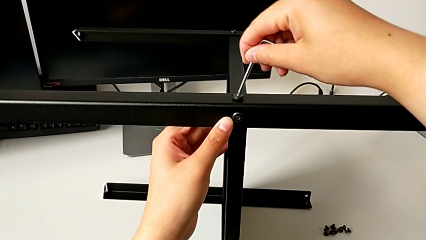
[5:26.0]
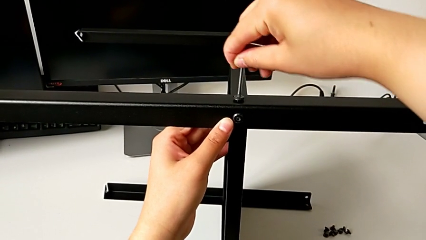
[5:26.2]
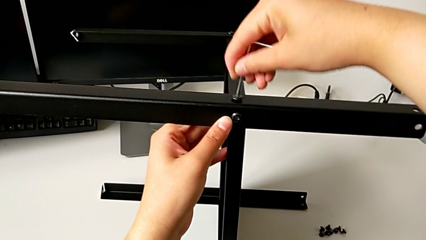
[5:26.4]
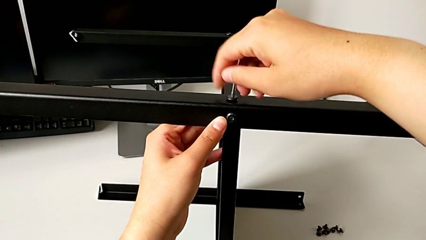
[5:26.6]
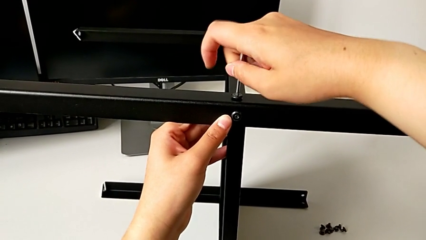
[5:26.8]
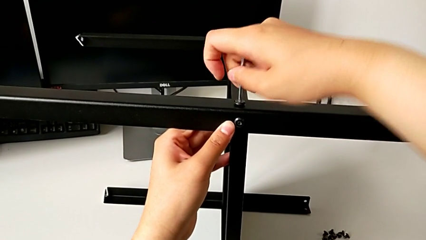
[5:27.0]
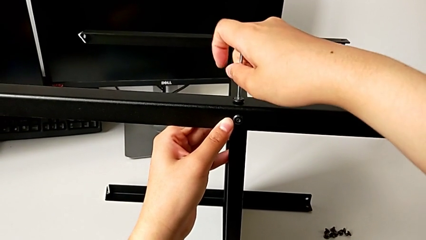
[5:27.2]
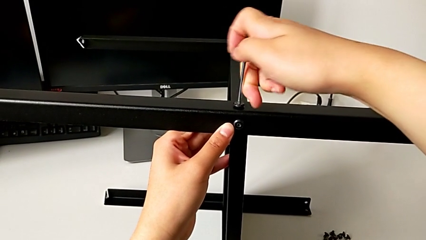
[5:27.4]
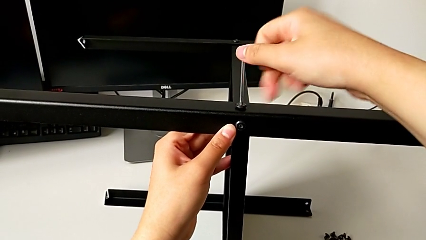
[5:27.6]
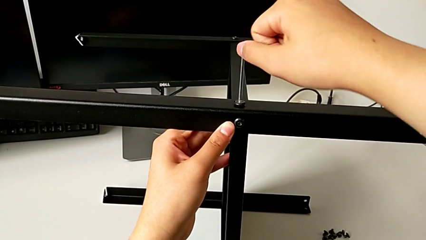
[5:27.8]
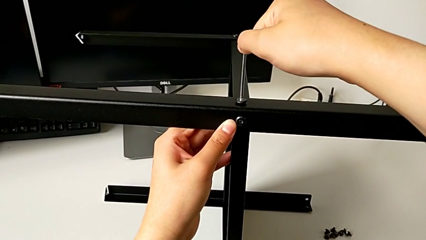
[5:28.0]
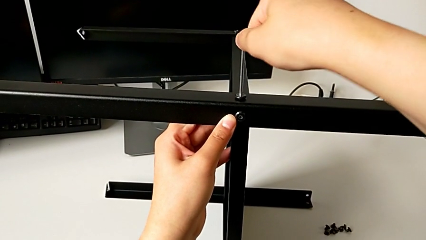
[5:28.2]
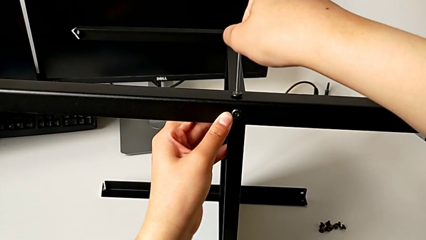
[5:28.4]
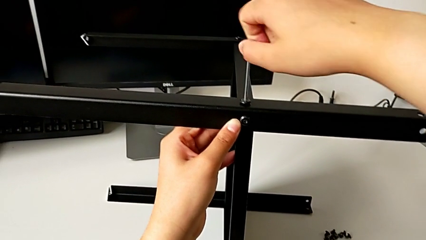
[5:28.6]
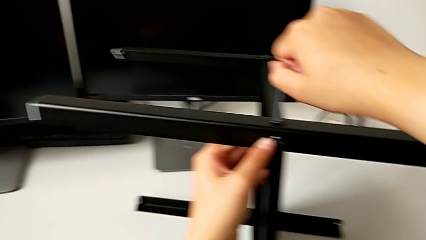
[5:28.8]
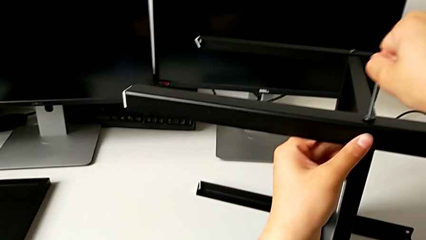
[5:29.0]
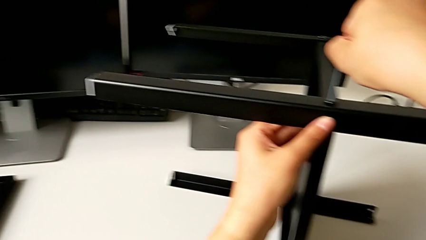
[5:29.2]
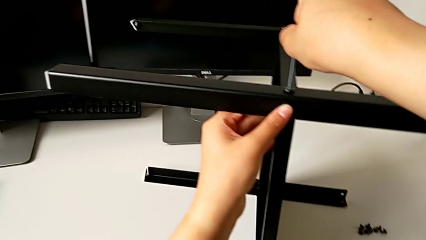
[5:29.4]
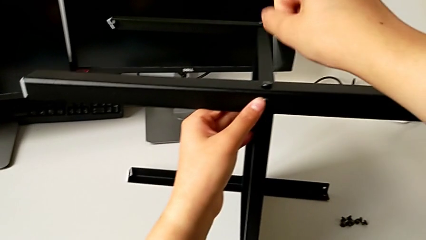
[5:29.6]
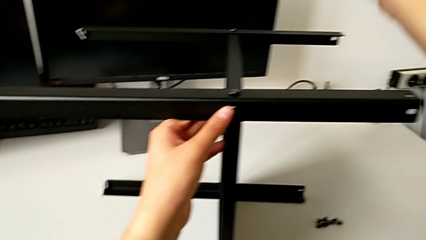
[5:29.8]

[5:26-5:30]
The camera wearer is screwing the fourth leg into the shelf. They insert the top Allen wrench, screw the top hex socket head and withdraw the Allen wrench.

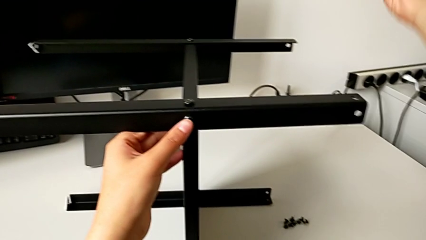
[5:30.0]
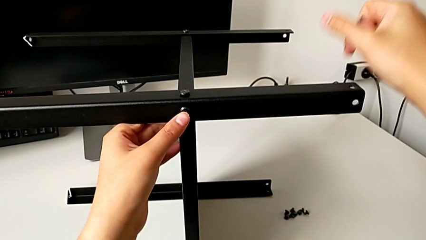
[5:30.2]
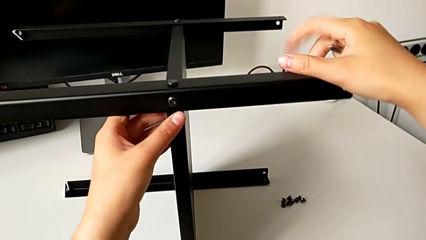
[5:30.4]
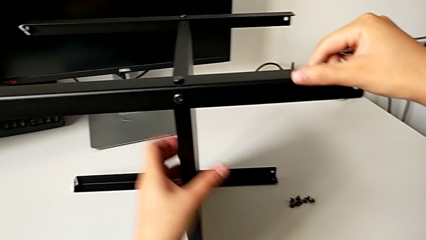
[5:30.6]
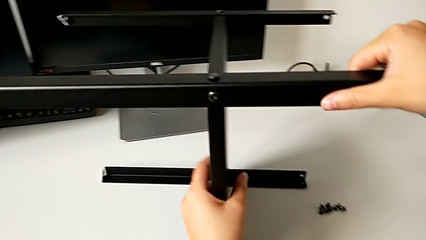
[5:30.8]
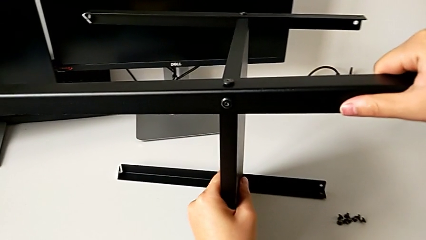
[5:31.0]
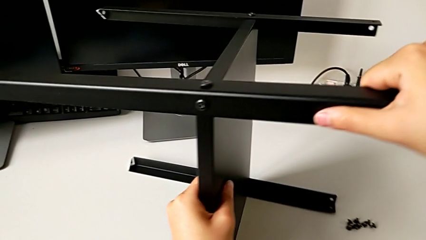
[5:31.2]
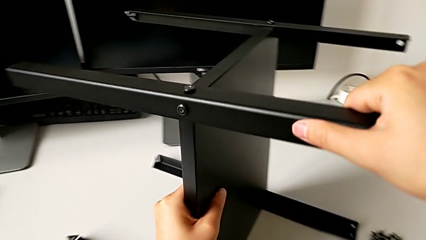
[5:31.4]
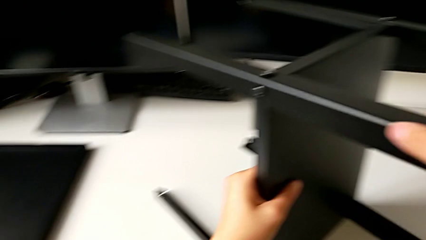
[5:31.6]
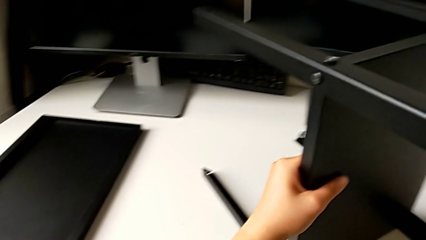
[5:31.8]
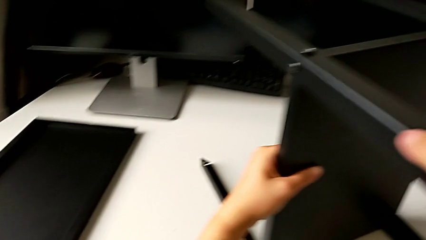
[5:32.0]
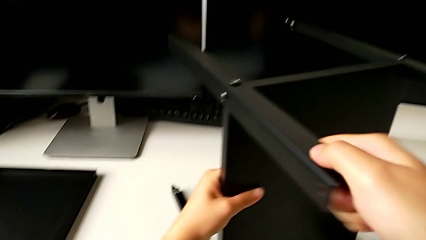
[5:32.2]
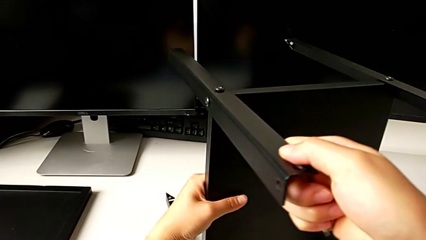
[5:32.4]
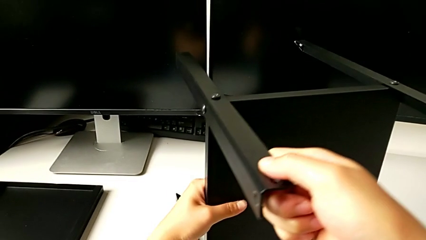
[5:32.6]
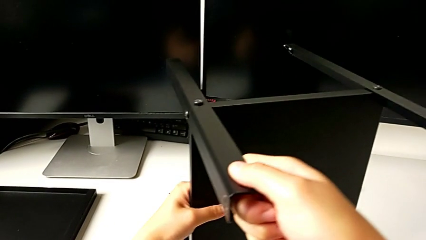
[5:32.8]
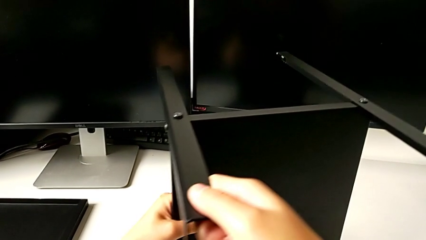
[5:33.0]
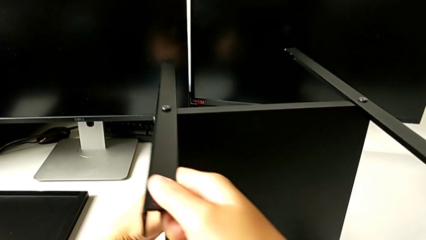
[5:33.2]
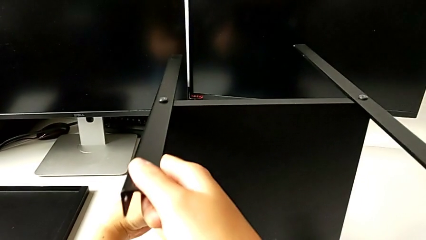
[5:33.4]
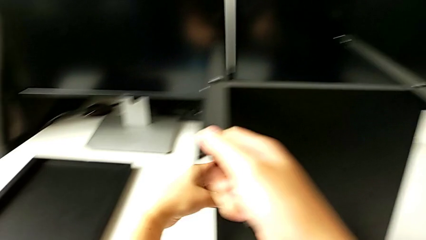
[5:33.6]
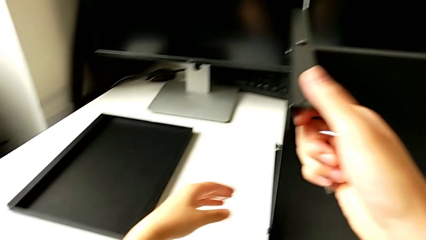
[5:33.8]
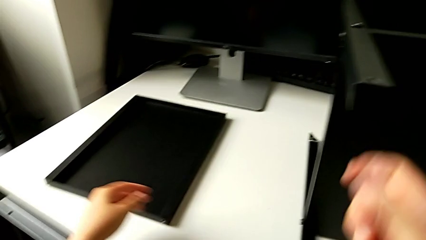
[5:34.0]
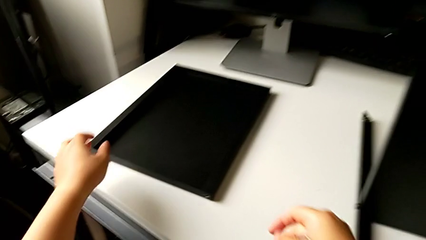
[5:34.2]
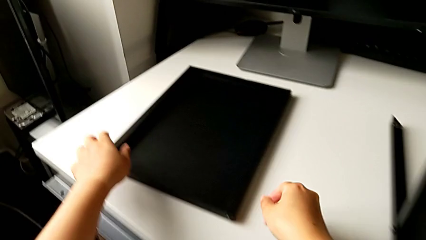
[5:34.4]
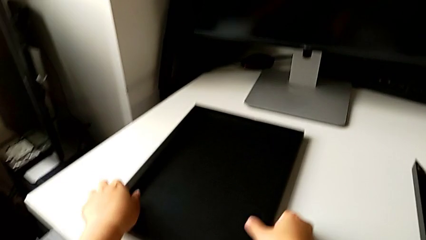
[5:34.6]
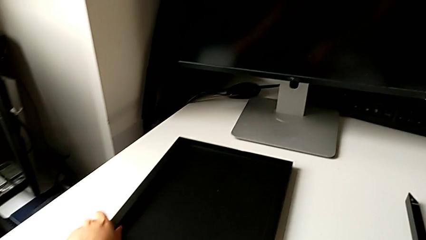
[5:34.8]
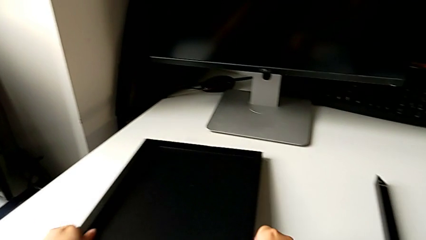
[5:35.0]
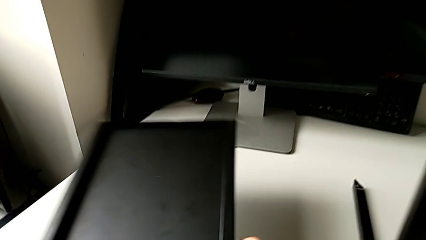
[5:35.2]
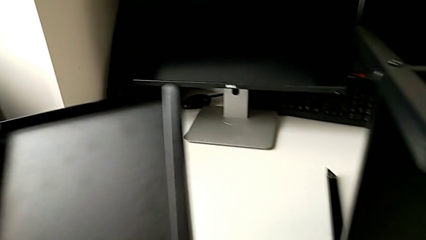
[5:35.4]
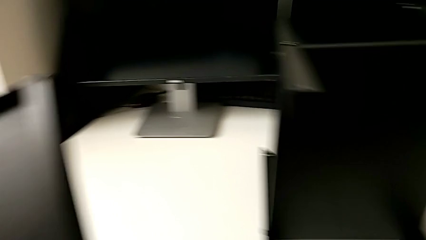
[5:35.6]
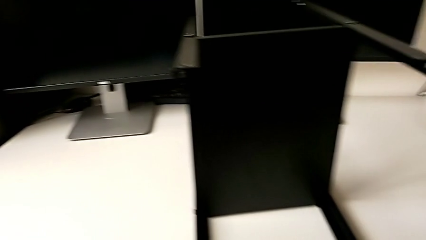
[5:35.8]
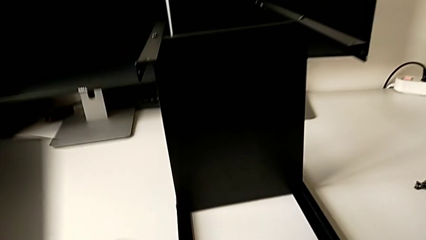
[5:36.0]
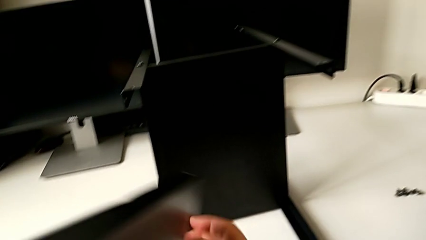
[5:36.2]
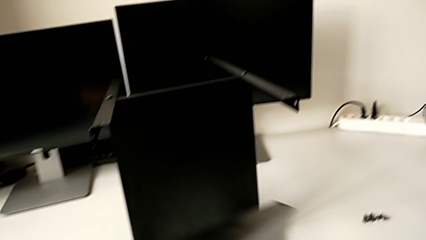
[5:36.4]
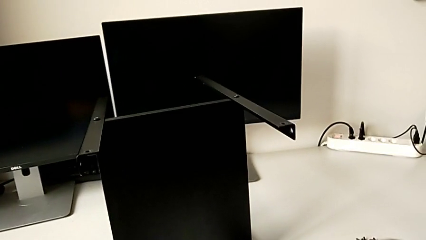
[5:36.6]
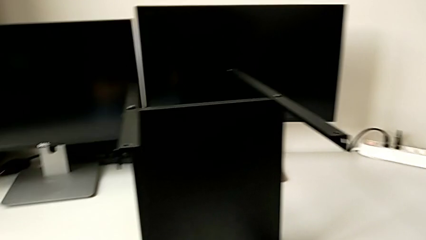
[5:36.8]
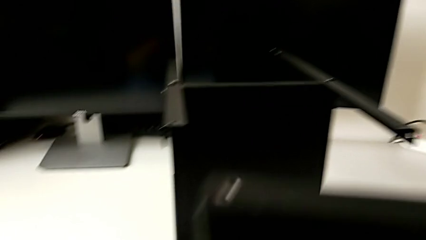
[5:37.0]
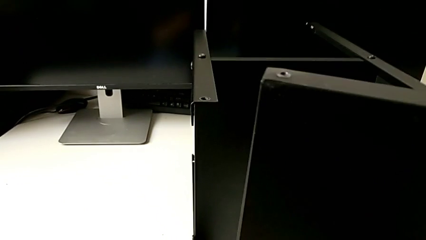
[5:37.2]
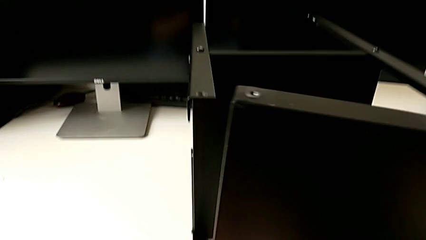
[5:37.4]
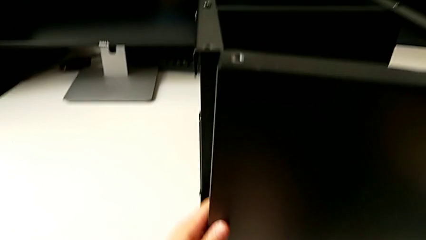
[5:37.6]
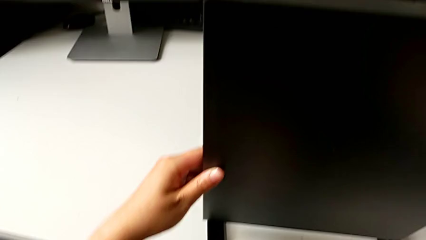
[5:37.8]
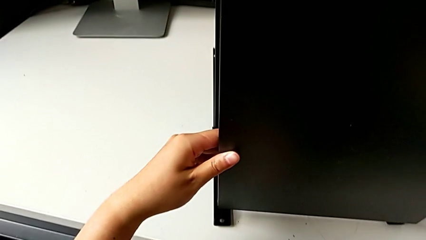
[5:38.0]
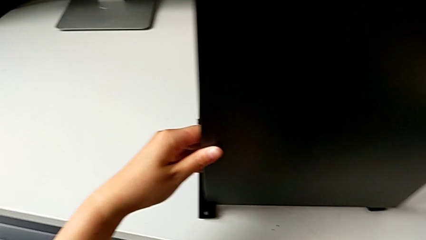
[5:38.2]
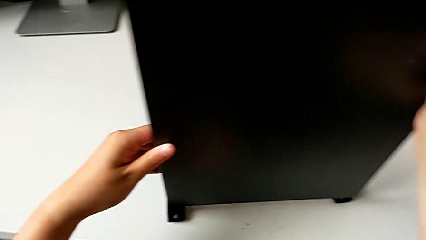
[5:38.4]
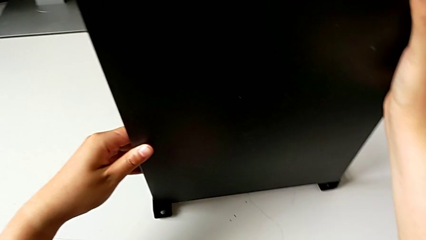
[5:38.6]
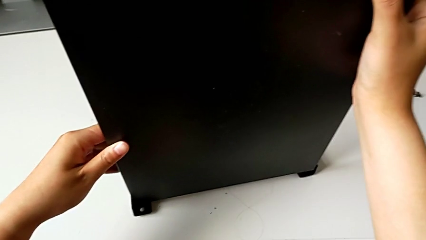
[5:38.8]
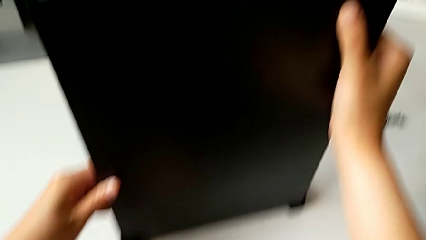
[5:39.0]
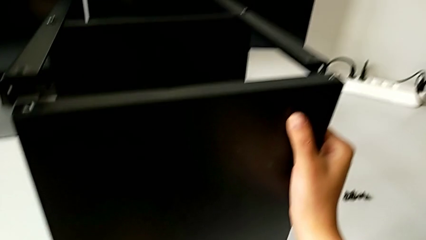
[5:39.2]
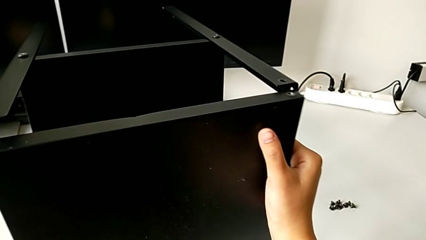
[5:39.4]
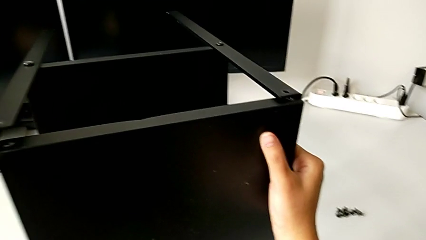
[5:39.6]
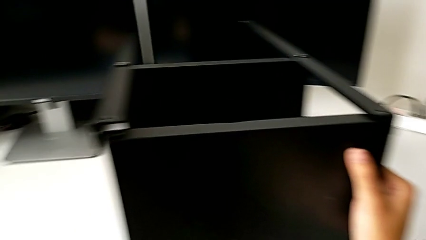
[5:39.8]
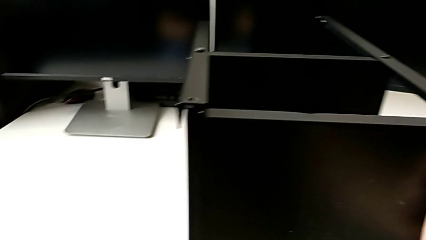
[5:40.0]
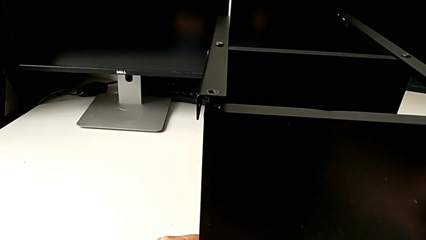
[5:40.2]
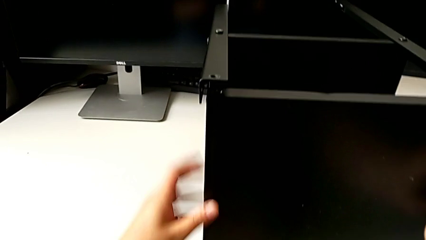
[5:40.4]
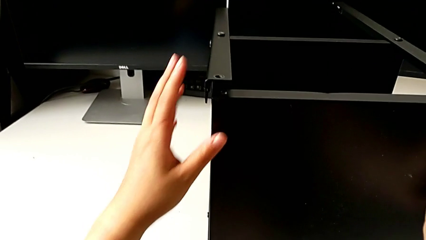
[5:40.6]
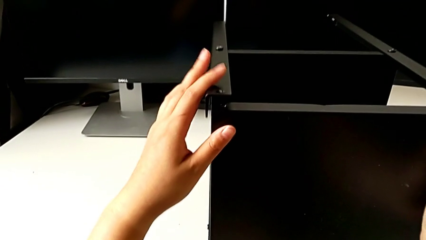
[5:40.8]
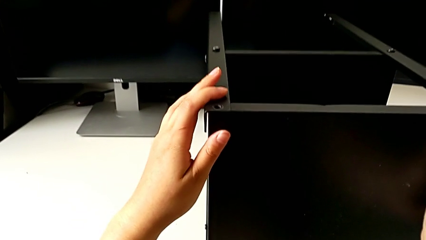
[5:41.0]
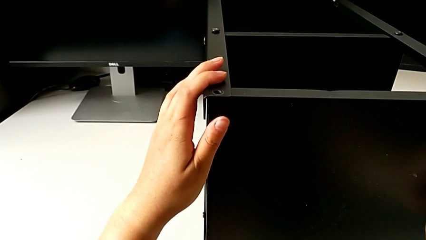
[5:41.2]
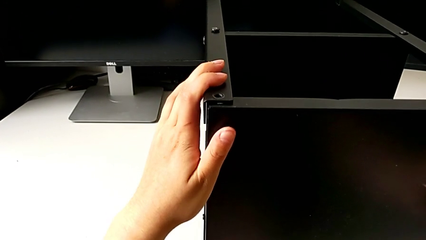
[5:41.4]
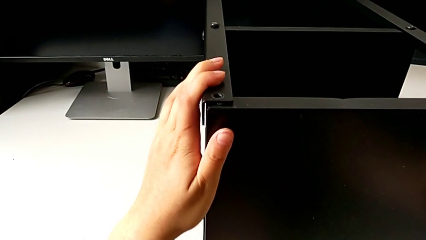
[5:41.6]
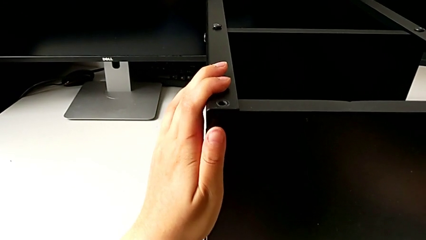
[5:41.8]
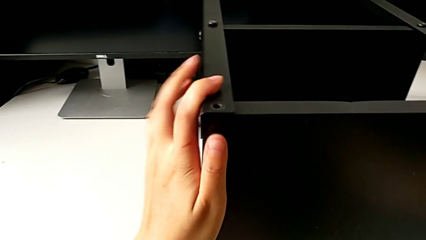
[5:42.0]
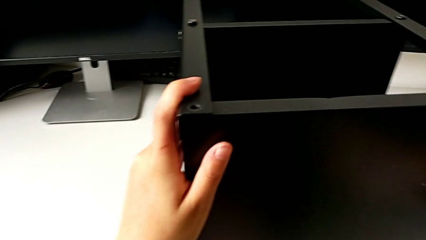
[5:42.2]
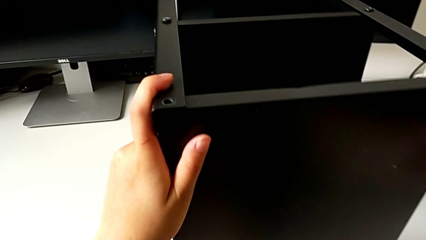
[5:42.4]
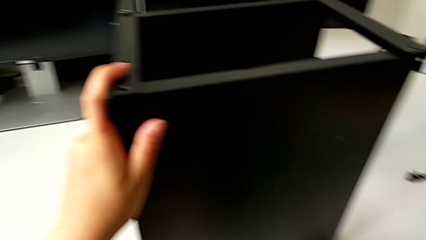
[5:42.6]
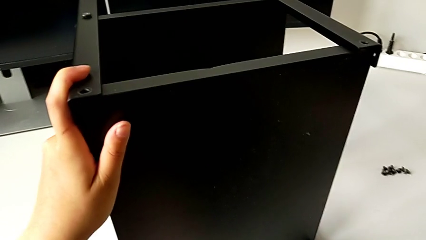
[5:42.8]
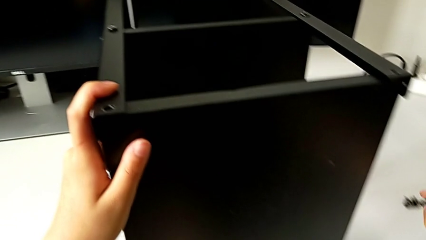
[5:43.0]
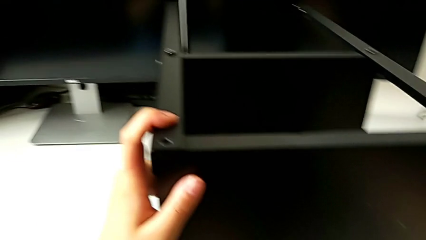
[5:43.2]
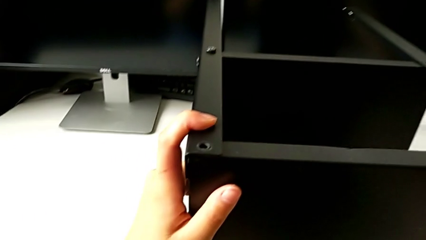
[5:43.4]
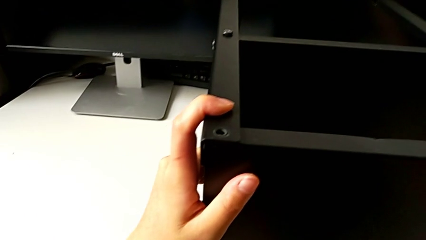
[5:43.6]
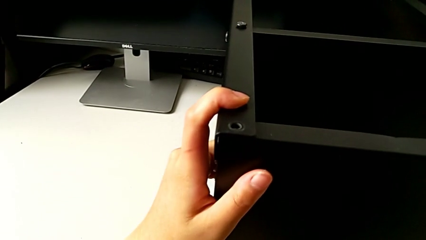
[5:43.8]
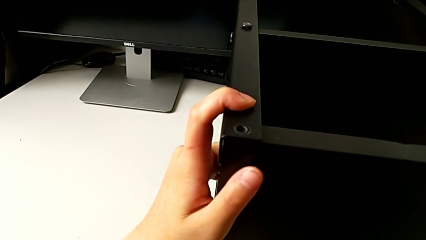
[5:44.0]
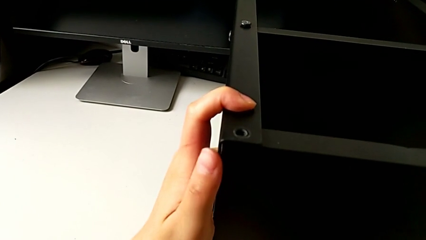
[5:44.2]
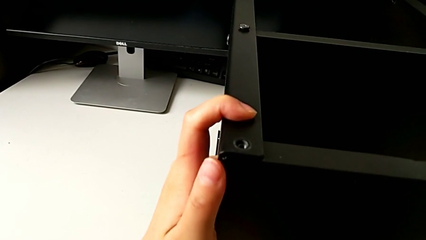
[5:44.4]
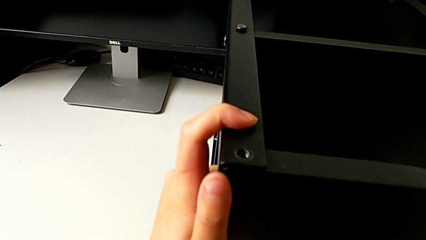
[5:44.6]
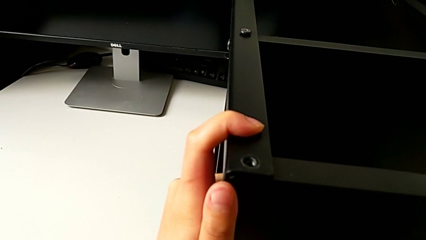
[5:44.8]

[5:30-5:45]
The camera wearer is assembling the first leg into the top table. They rotate the nightstand, grab the top tray, lift it and begin to align it.
